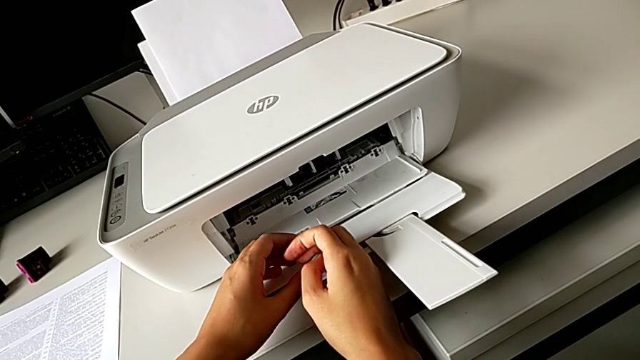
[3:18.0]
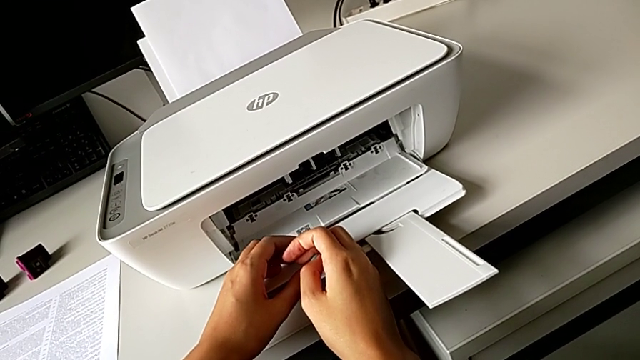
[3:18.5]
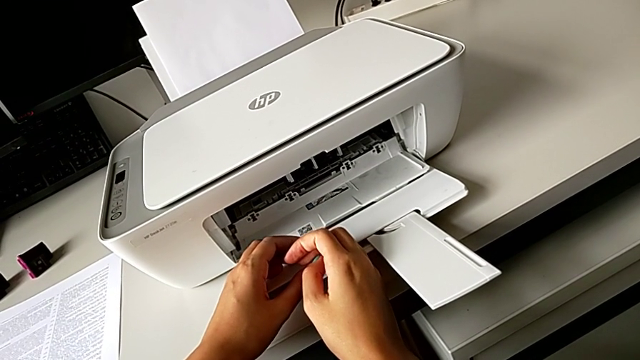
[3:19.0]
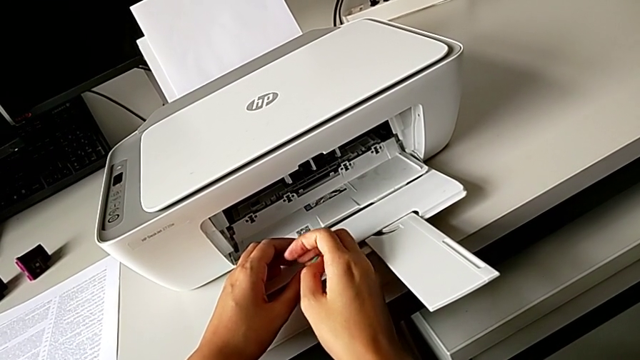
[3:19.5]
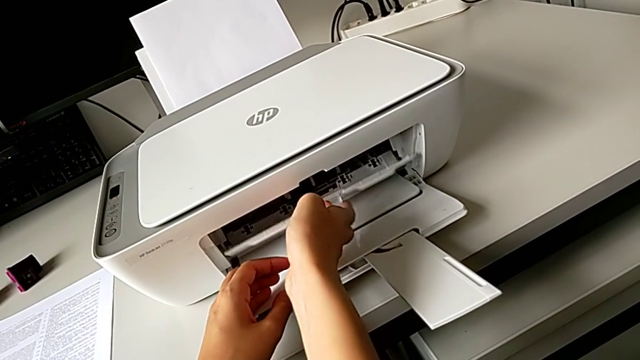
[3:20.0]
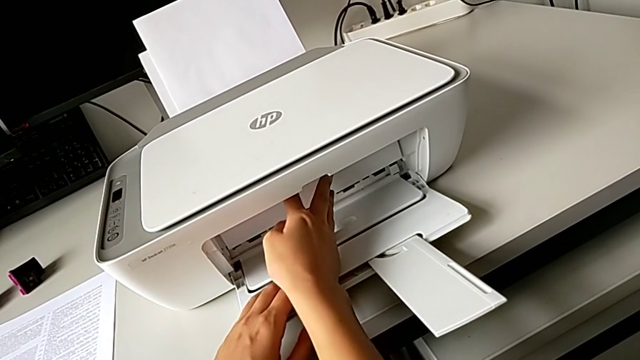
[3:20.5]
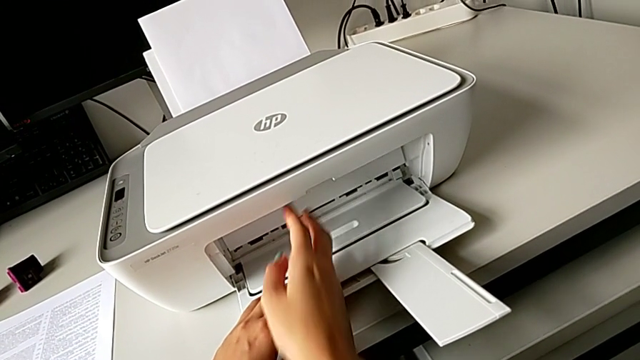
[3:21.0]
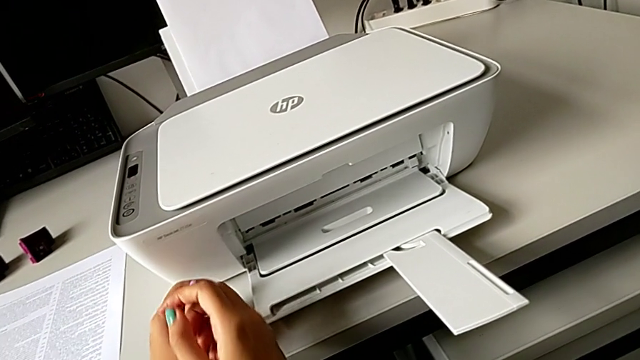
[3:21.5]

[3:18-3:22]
The camera wearer is changing the old color ink cartridge in the printer for a new one. They close the cartridge gate.

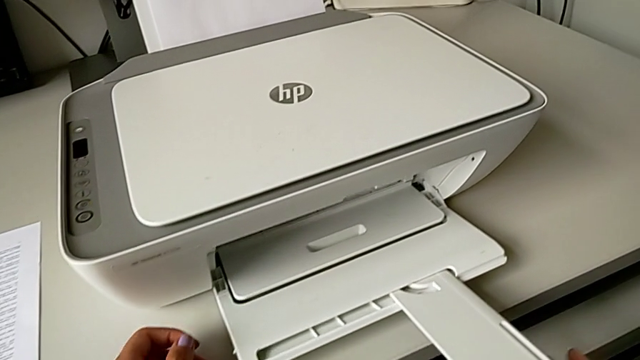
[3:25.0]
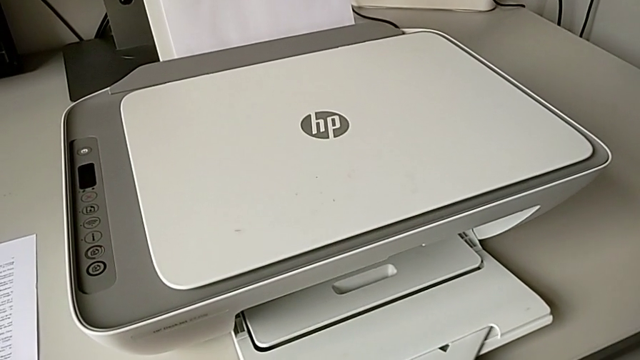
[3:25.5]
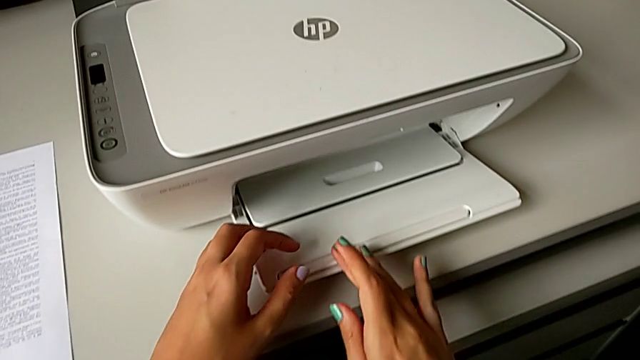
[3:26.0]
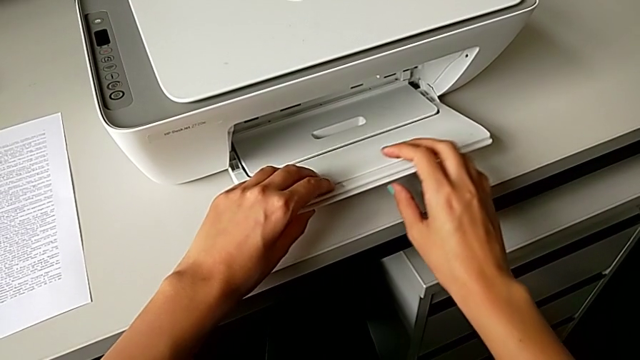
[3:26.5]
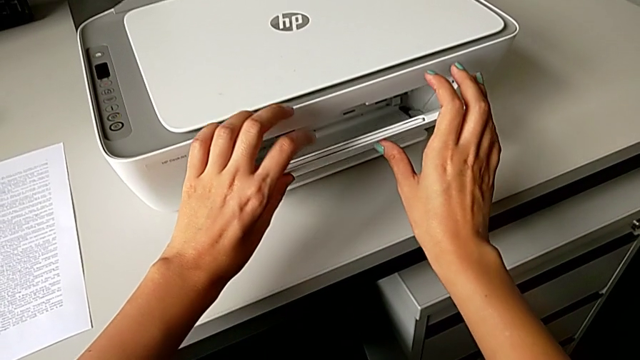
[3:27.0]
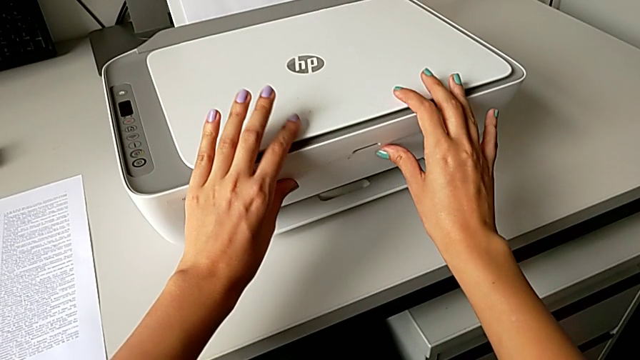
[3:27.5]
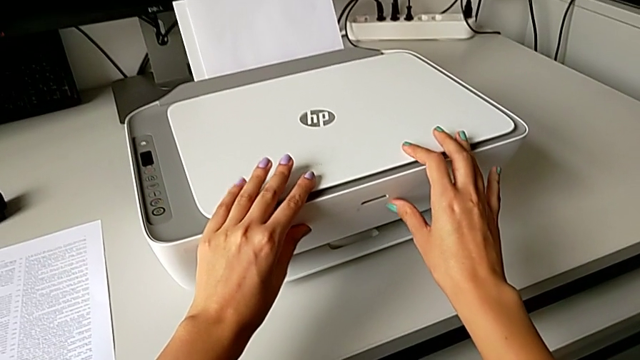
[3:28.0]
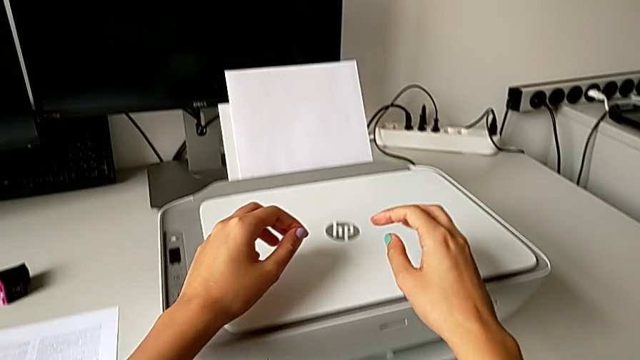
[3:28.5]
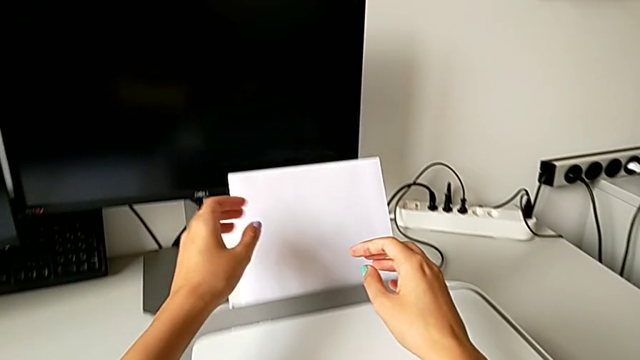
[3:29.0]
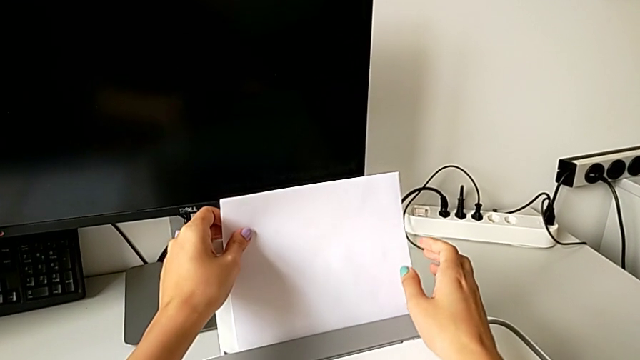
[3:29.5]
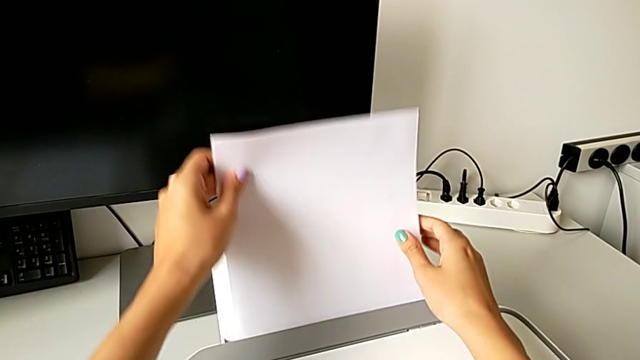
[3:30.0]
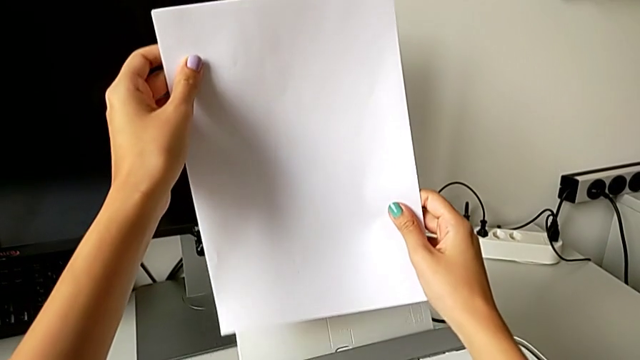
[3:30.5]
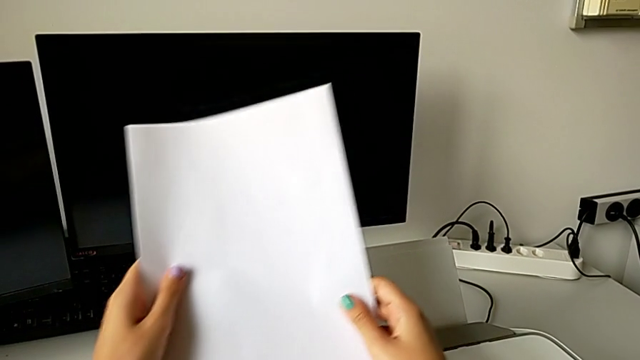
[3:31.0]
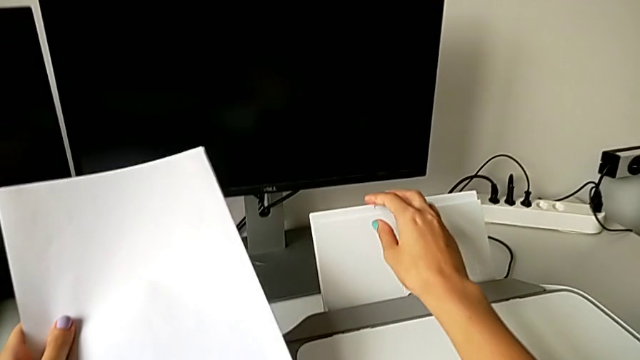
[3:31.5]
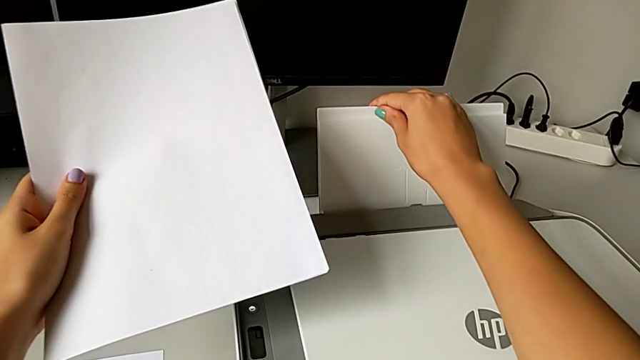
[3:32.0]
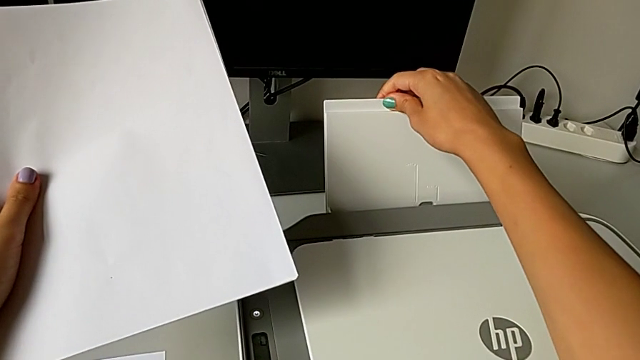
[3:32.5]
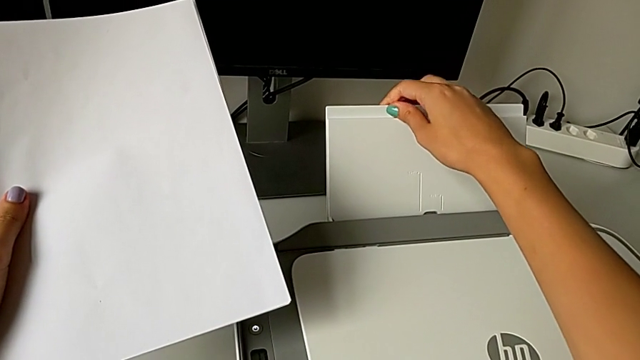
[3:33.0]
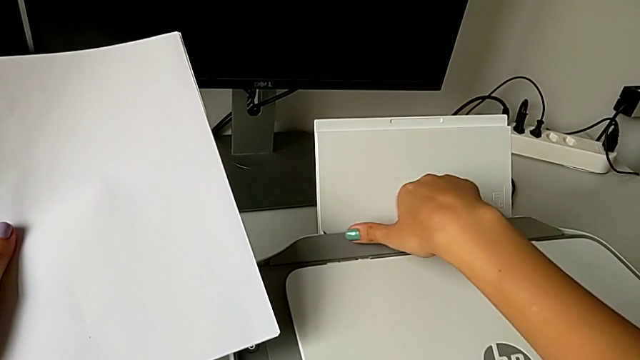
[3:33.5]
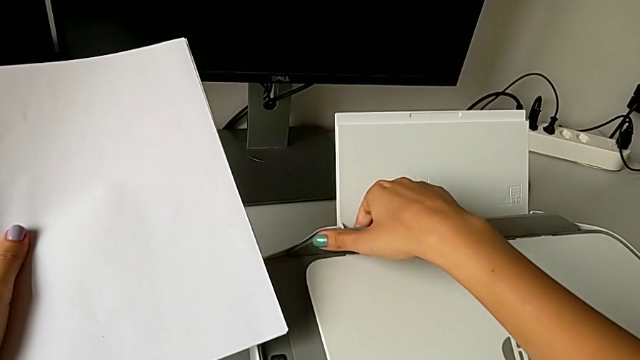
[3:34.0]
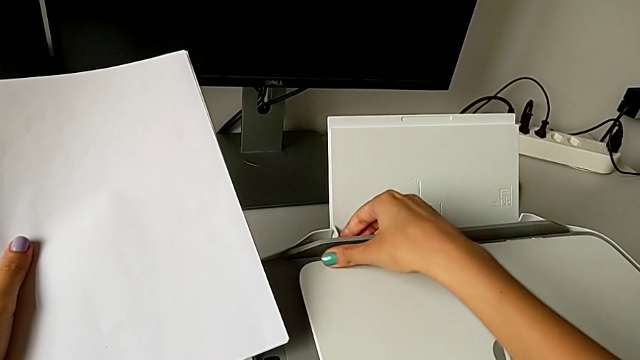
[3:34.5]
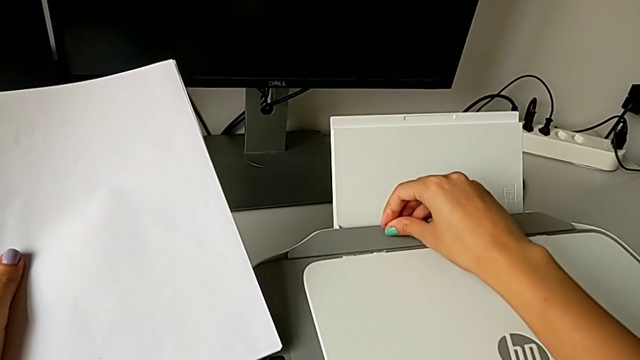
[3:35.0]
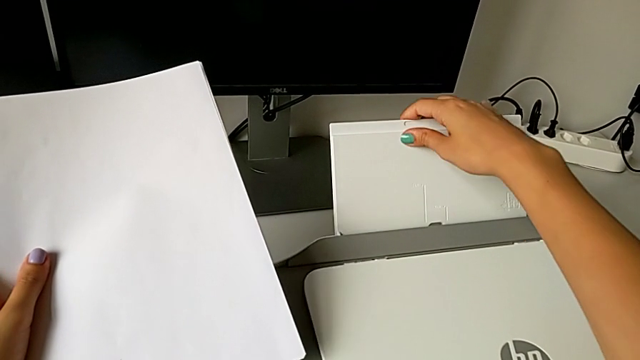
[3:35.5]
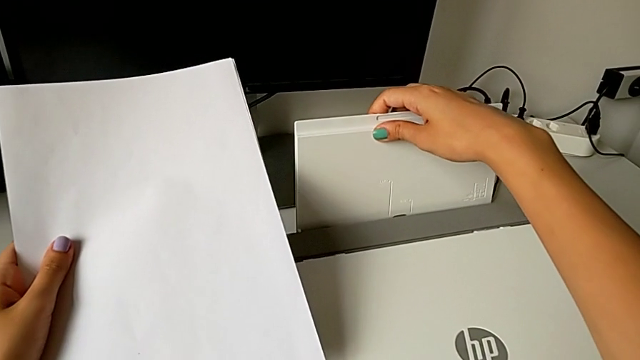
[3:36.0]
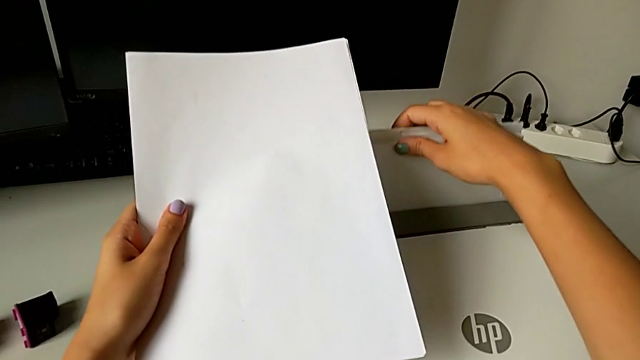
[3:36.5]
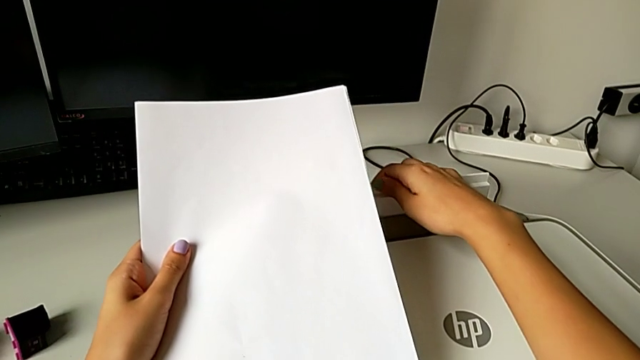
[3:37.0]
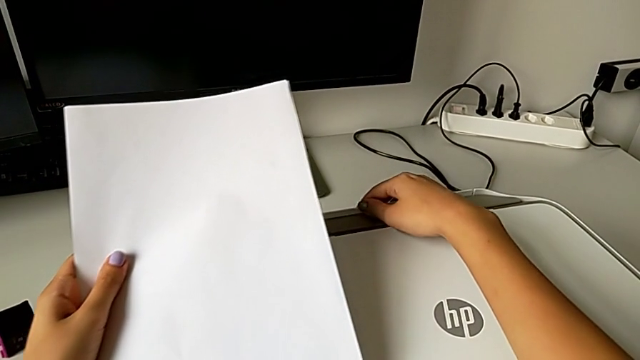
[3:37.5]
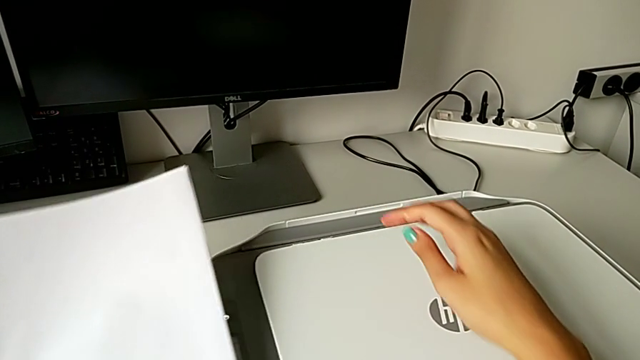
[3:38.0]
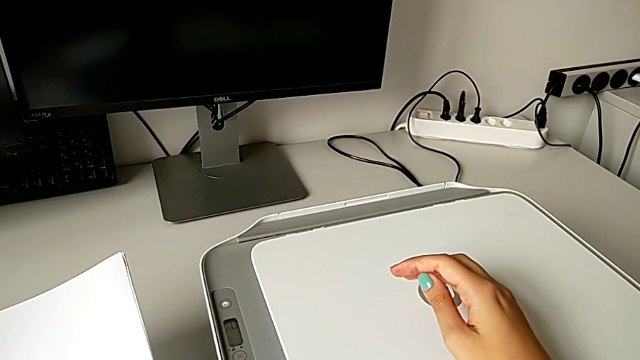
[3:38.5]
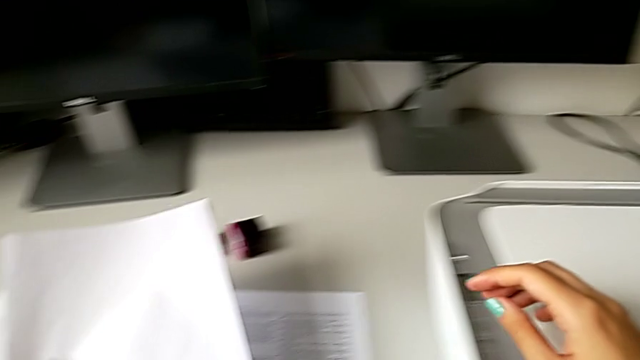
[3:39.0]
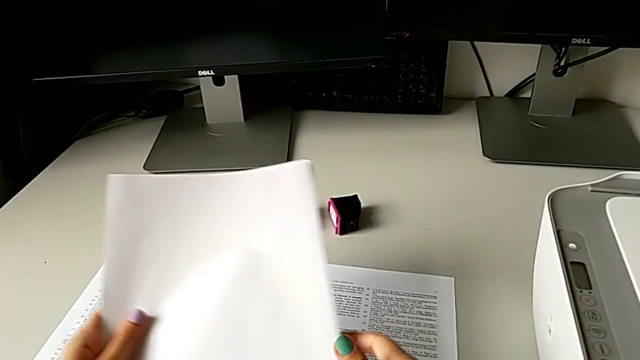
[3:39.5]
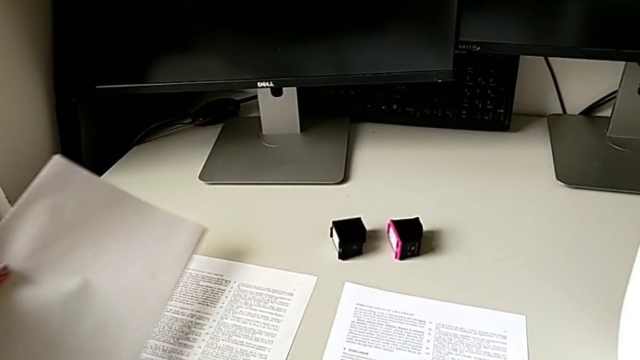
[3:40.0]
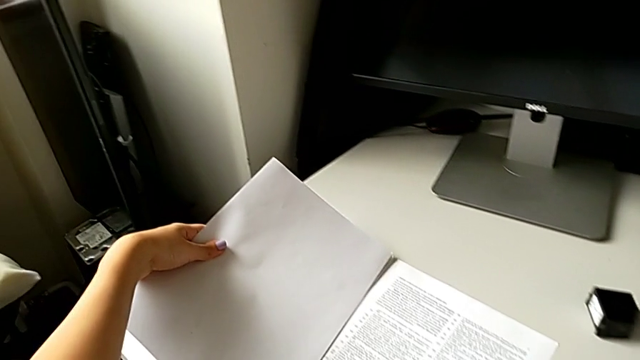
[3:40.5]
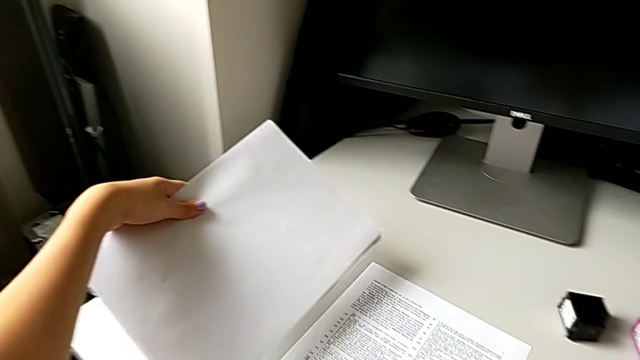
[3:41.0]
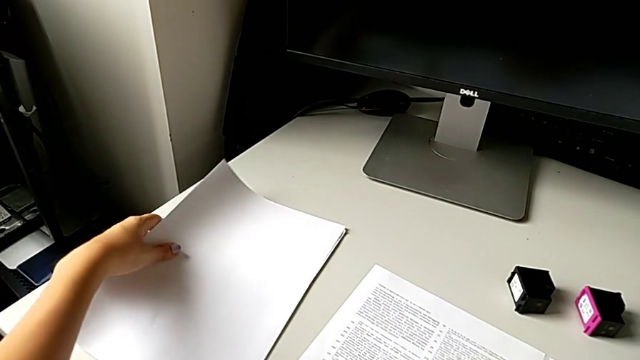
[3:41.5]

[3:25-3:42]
The camera wearer closes all the printer paper trays. They close the extending paper tray, close the paper tray, grab the paper stack, close the paper tray and place the paper stack.
